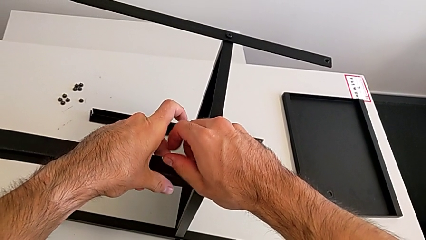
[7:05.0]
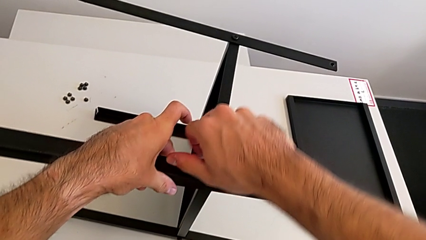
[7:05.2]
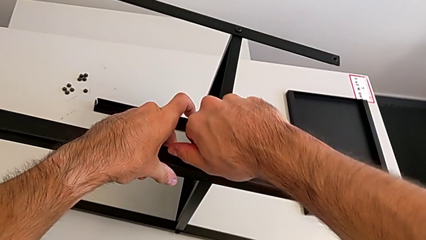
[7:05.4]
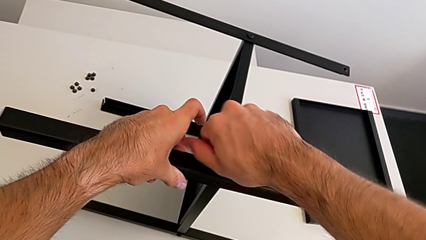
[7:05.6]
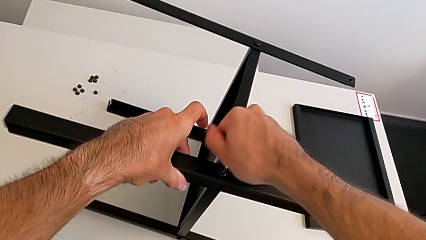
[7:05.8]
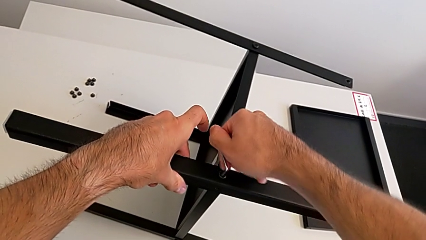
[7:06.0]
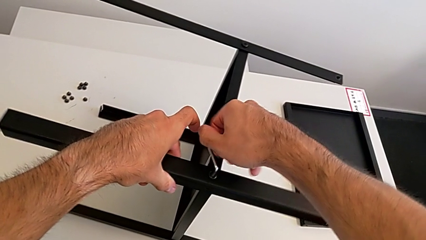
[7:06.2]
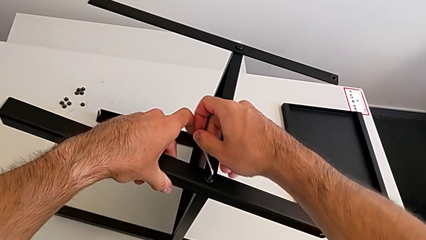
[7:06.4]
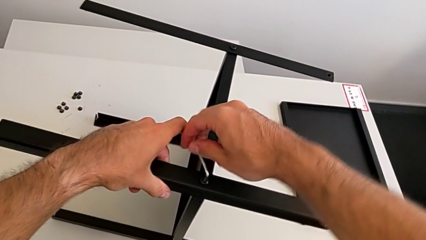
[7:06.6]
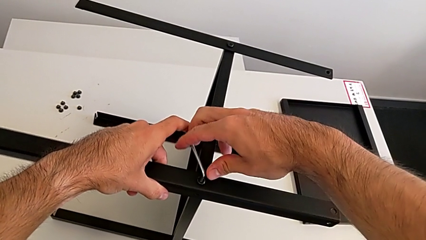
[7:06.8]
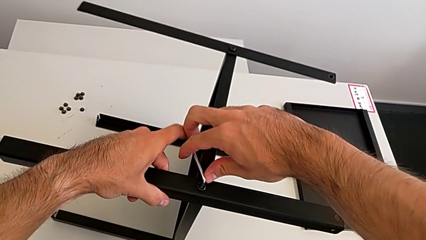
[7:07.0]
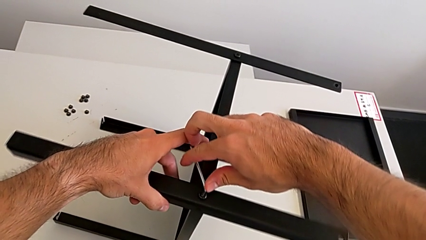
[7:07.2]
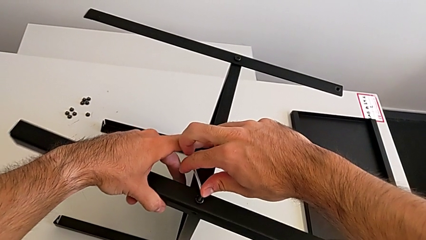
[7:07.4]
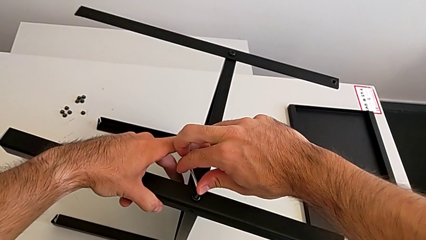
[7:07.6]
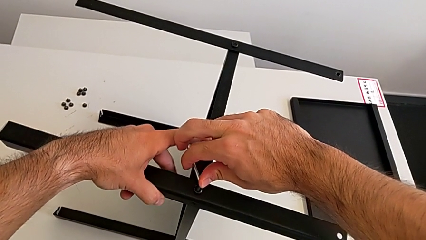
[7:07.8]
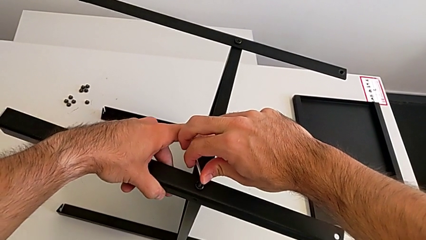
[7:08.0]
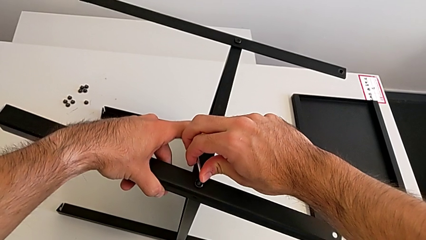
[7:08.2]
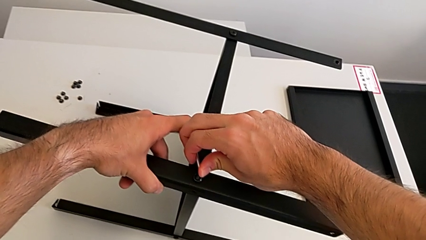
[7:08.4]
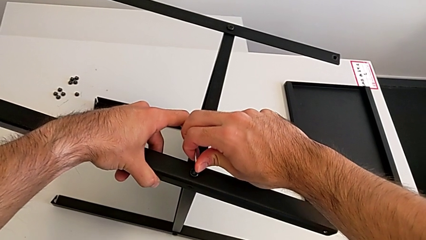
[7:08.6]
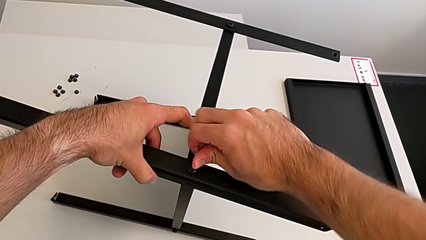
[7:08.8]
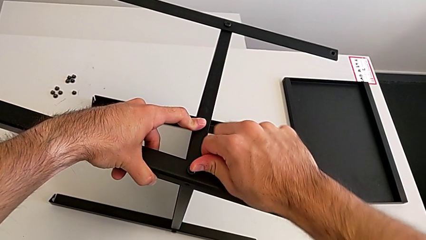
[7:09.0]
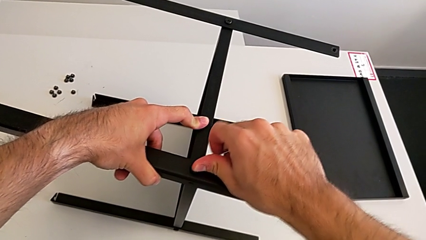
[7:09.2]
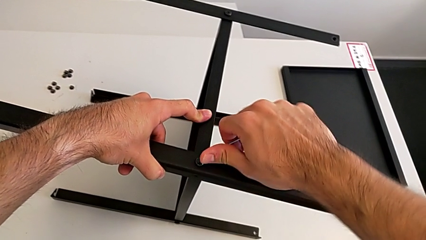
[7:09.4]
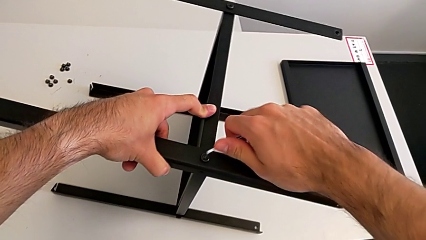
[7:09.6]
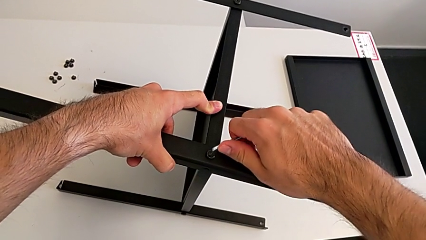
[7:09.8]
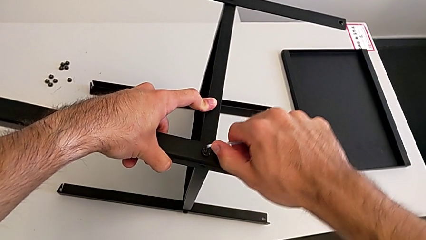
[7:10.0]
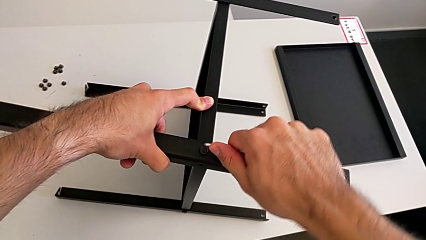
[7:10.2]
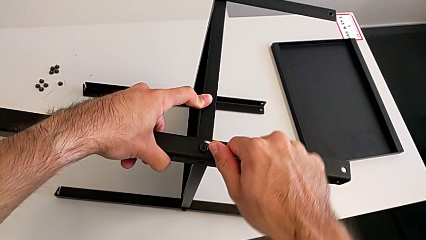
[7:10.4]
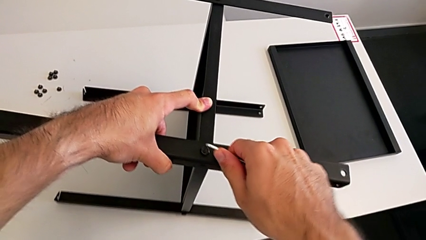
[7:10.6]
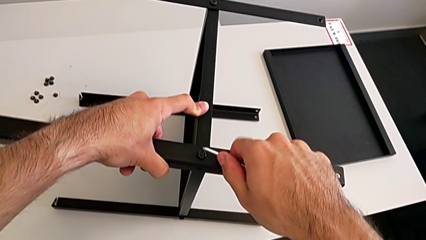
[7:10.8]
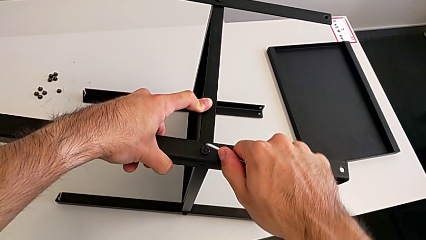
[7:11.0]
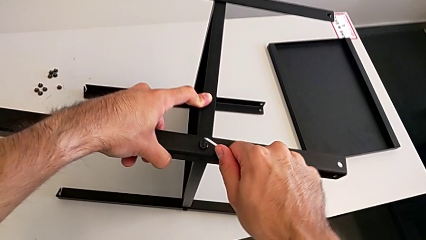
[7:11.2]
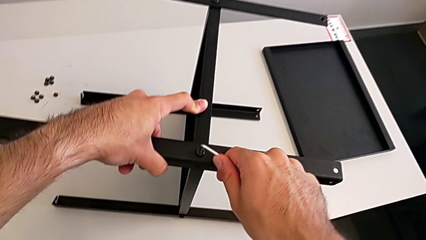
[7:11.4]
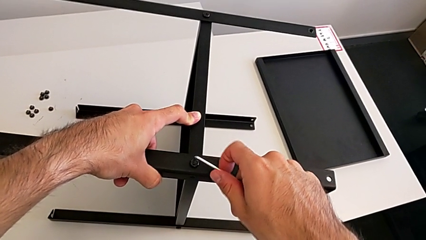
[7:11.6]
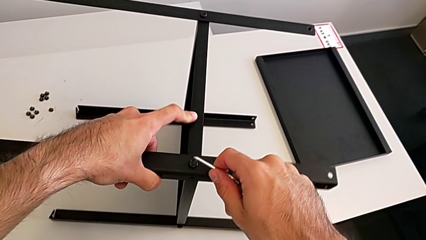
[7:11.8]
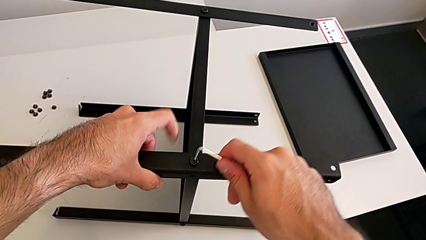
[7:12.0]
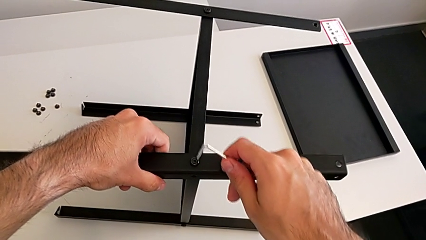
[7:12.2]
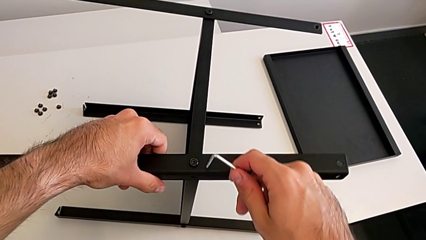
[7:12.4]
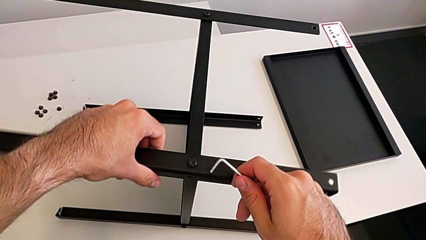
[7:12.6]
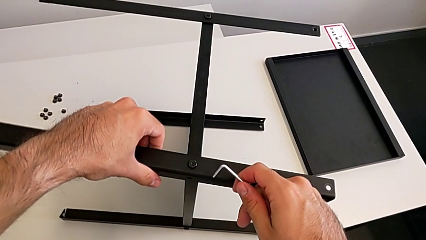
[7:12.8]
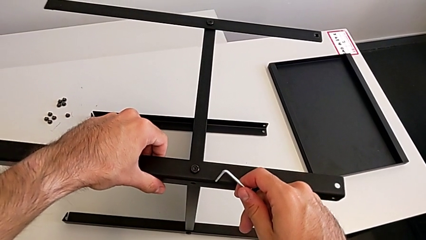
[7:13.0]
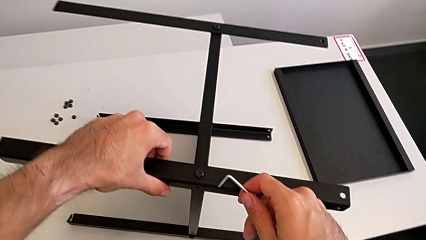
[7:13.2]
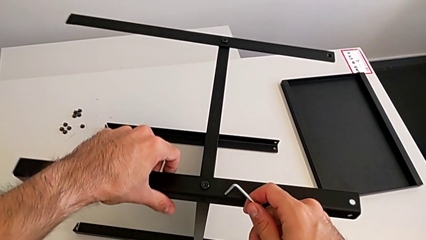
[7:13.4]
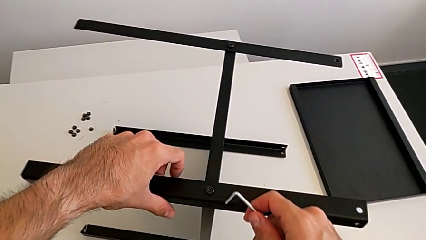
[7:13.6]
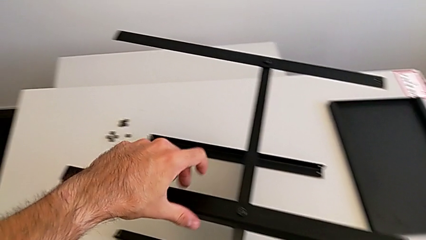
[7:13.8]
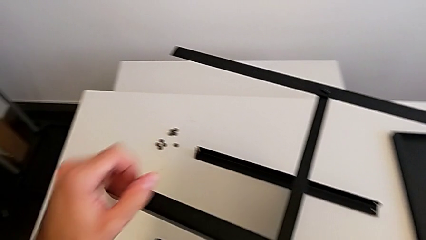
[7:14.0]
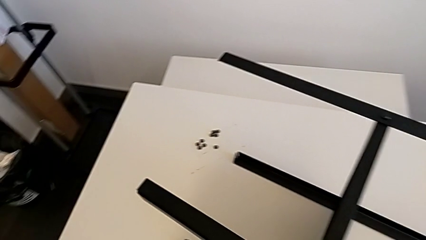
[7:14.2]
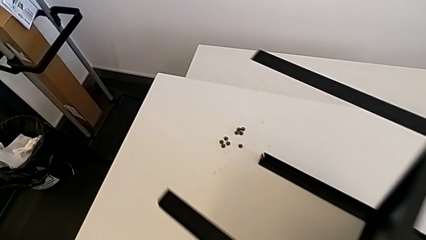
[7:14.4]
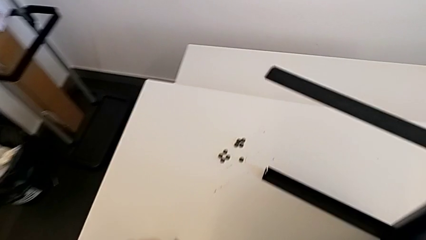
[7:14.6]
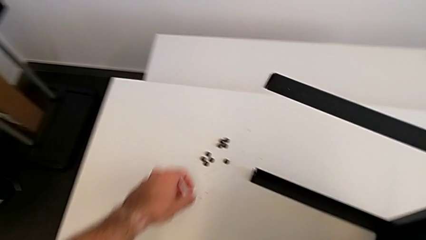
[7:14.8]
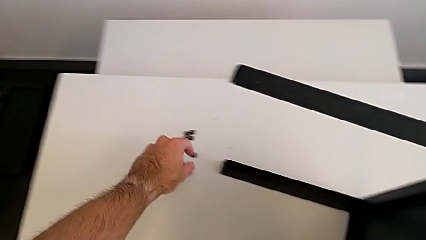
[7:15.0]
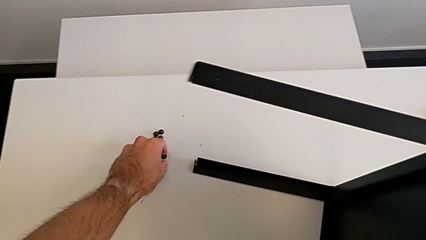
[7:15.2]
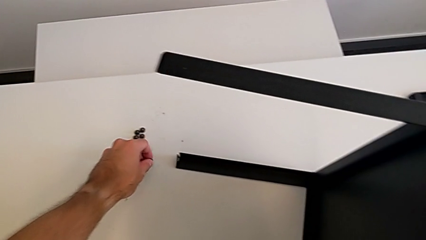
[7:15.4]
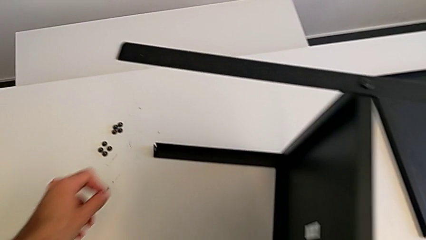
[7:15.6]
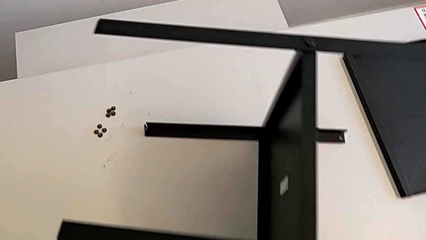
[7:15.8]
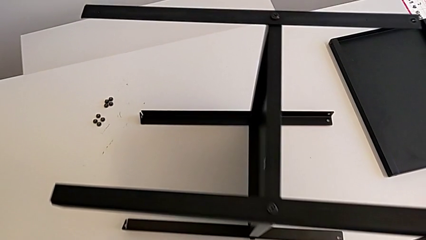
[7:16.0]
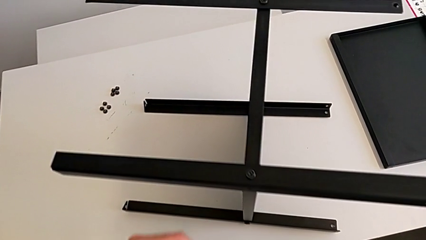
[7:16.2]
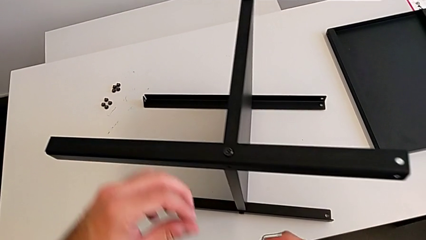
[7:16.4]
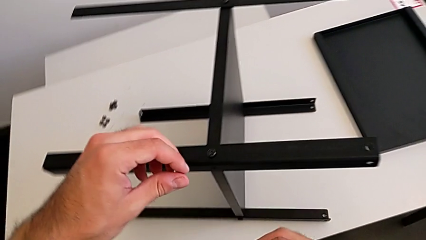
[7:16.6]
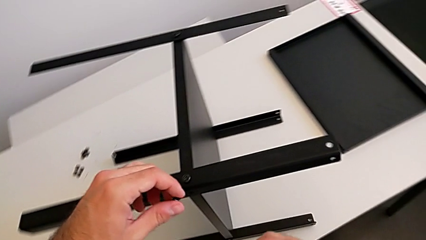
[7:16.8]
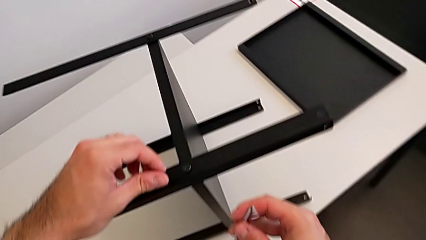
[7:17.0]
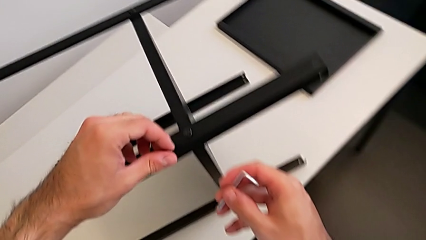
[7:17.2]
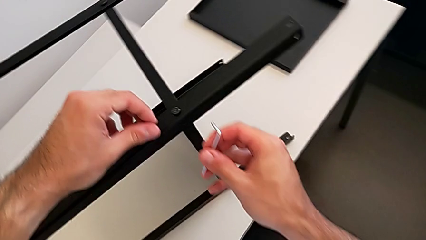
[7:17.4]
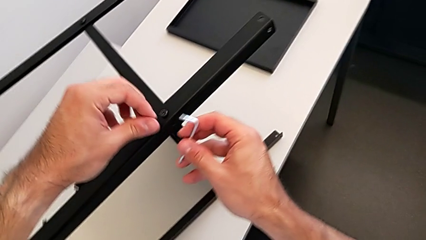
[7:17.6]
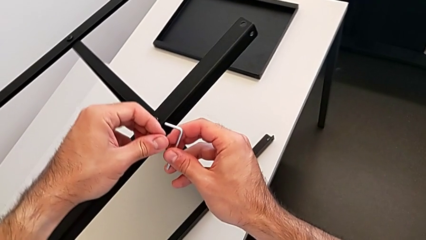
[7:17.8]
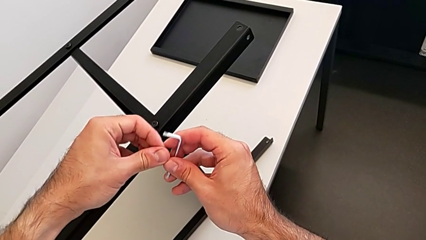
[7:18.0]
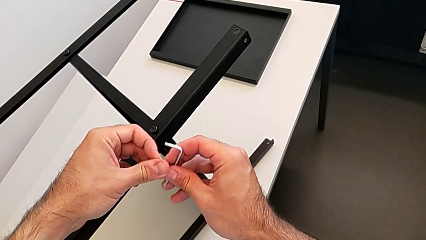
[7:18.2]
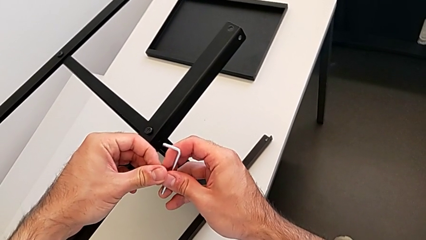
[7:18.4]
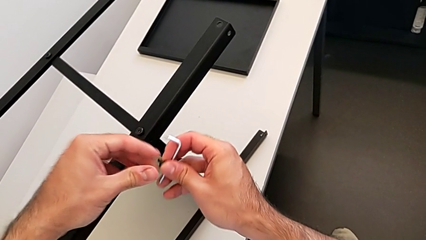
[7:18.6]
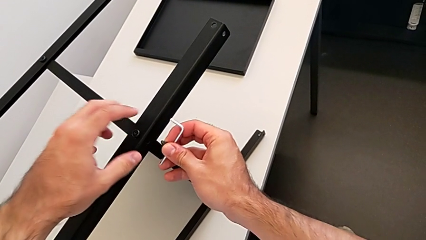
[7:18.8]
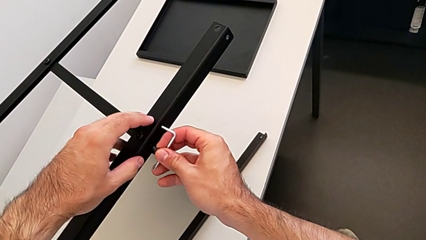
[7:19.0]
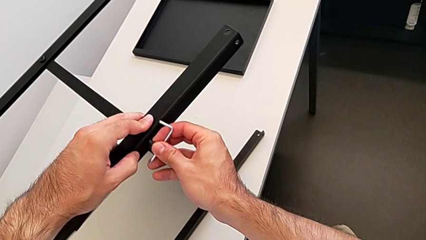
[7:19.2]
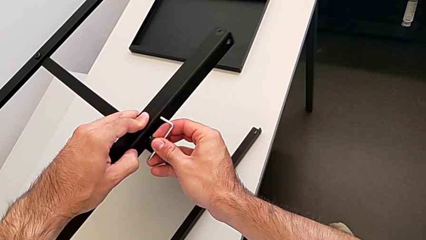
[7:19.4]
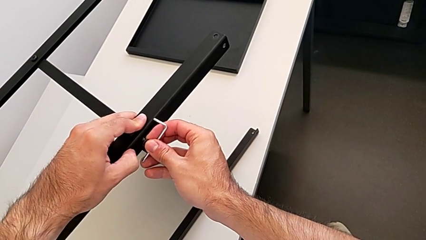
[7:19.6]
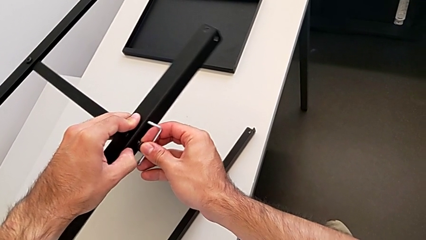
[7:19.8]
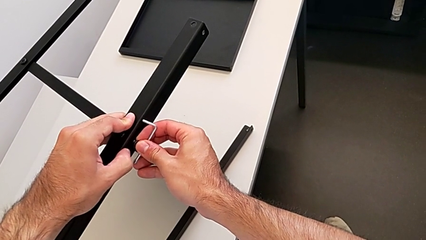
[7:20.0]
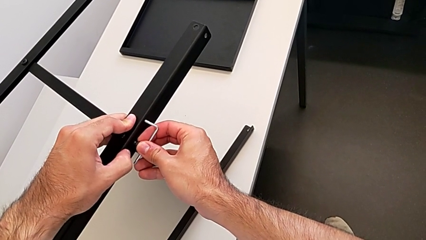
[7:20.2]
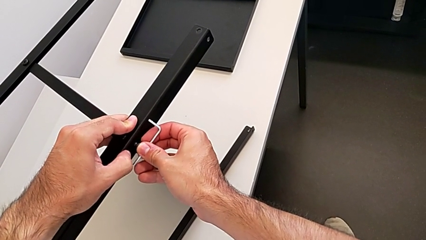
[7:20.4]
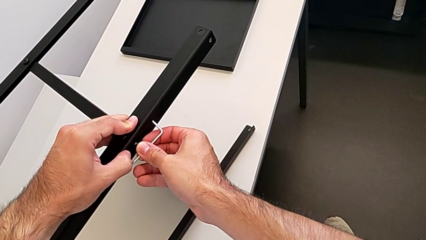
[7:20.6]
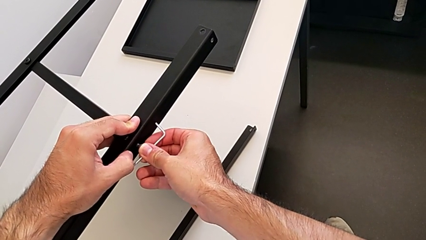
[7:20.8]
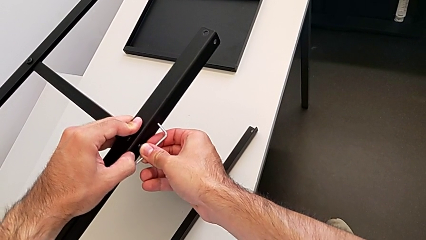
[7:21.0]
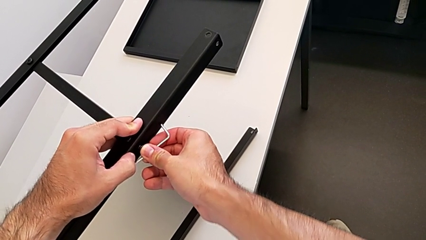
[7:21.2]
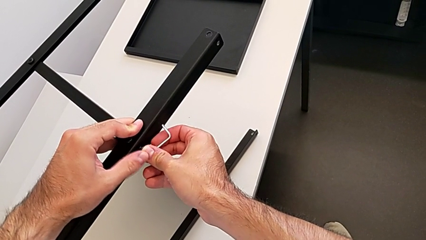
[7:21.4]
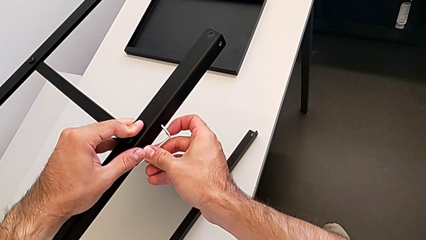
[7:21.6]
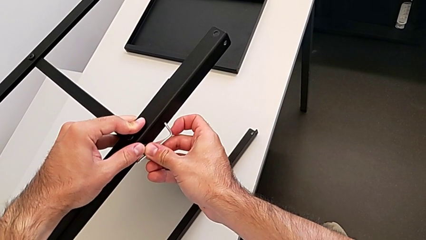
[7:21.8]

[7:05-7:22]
The camera wearer is screwing the fourth leg to the middle shelf of the table. They keep screwing the hex socket head, withdraw the Allen wrench, hold the nightstand, grab the hex socket head twice and insert it.
